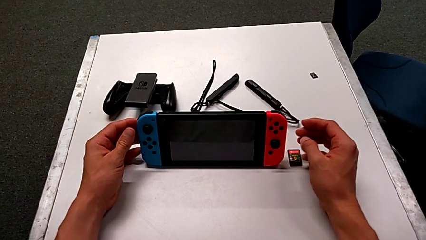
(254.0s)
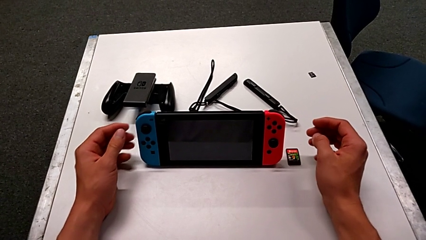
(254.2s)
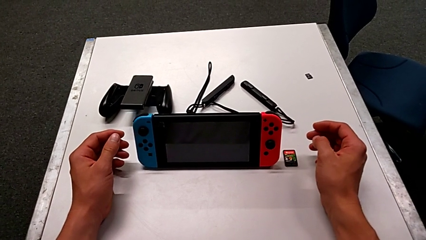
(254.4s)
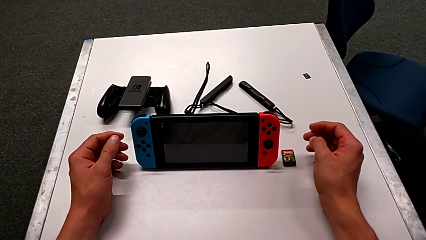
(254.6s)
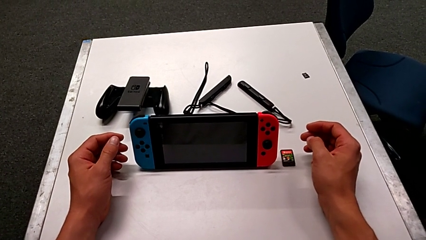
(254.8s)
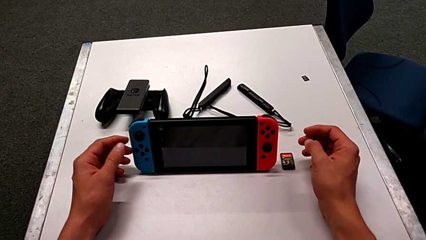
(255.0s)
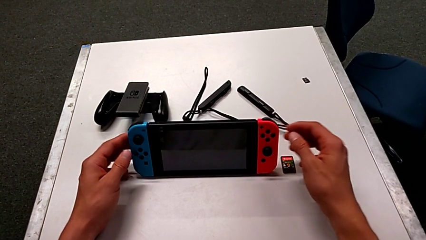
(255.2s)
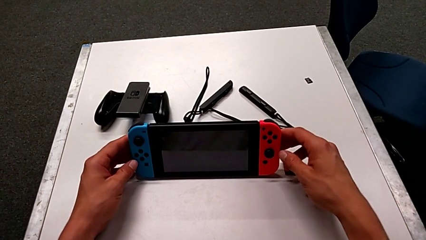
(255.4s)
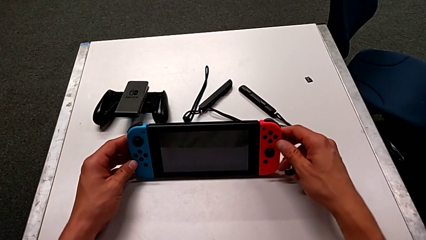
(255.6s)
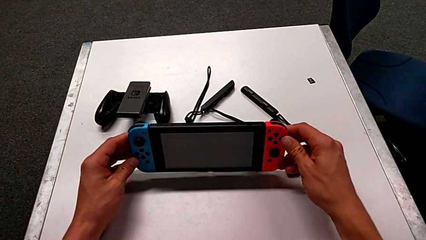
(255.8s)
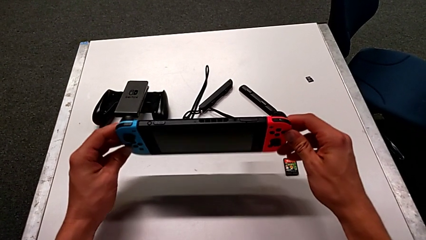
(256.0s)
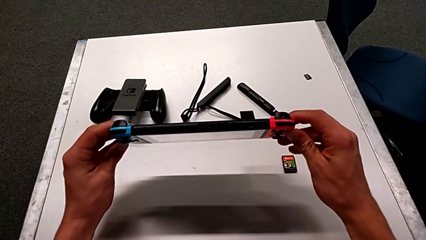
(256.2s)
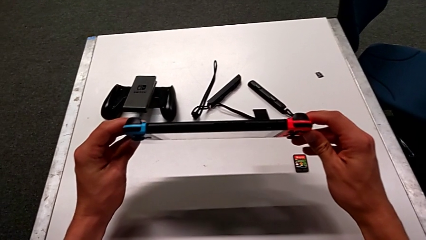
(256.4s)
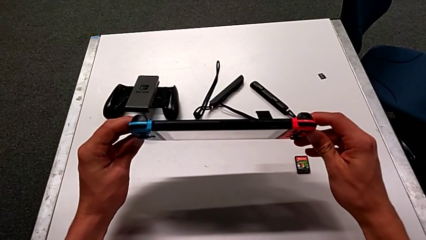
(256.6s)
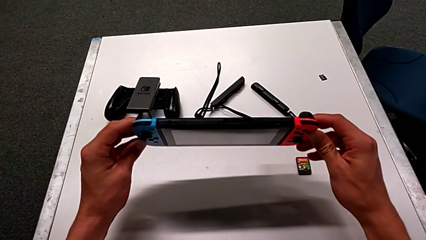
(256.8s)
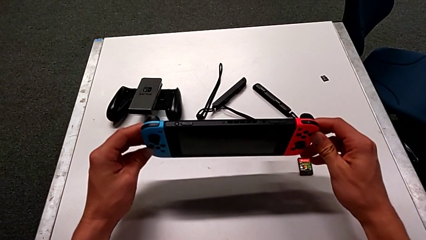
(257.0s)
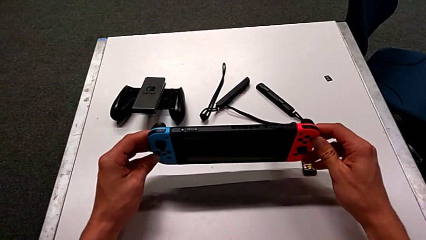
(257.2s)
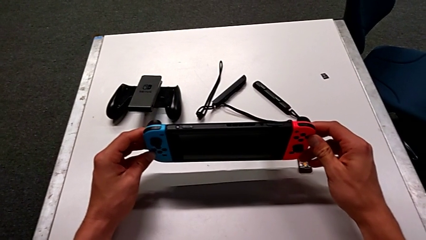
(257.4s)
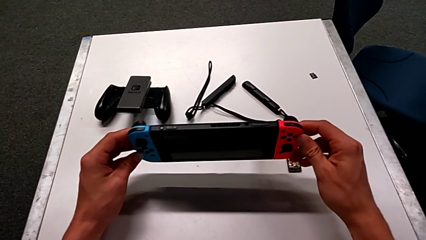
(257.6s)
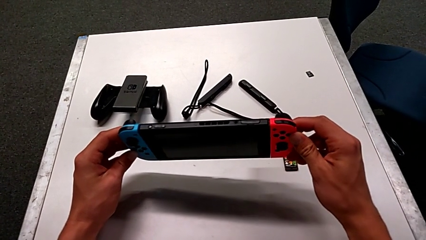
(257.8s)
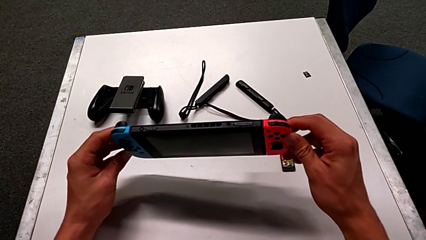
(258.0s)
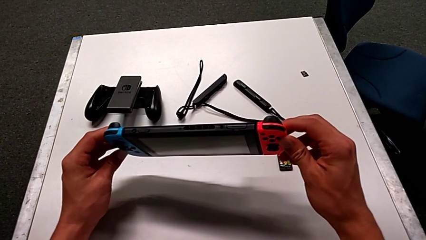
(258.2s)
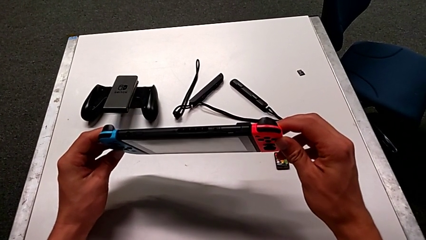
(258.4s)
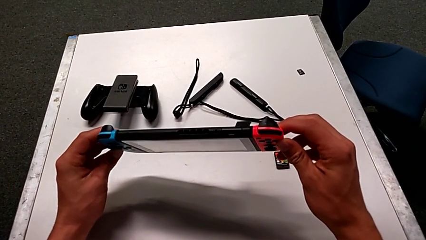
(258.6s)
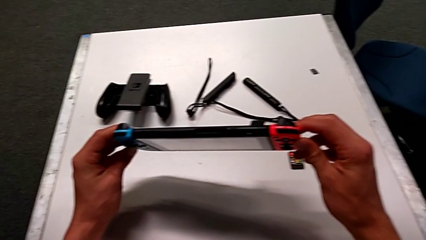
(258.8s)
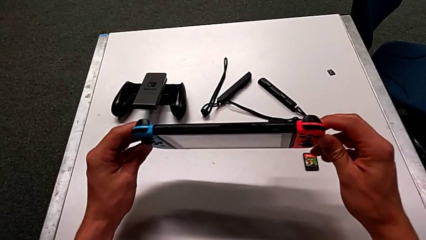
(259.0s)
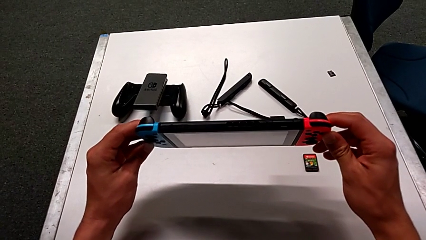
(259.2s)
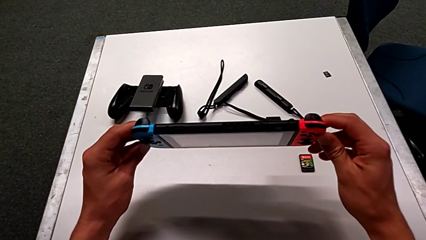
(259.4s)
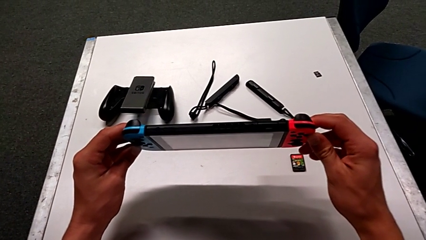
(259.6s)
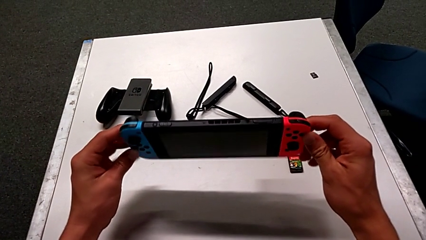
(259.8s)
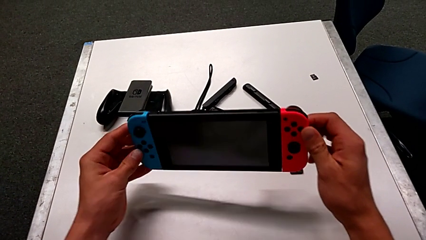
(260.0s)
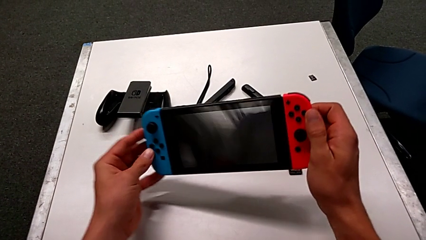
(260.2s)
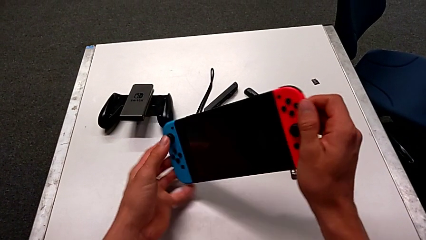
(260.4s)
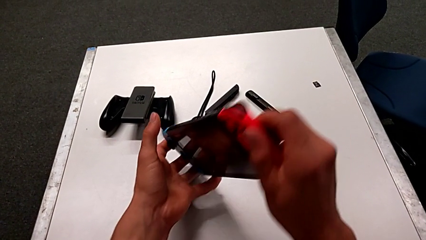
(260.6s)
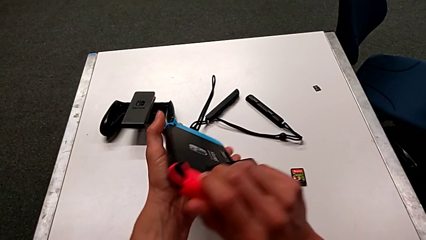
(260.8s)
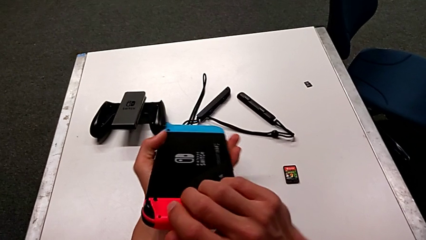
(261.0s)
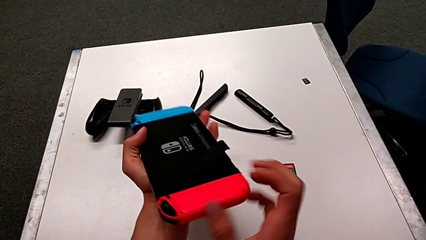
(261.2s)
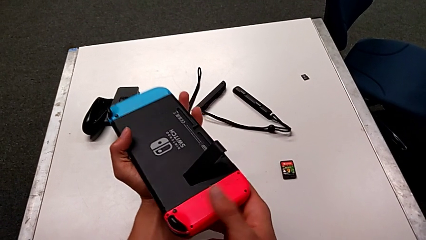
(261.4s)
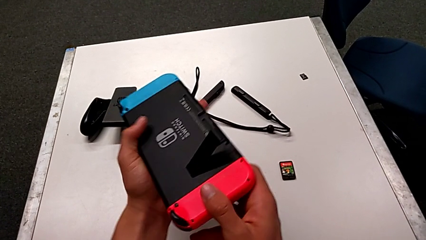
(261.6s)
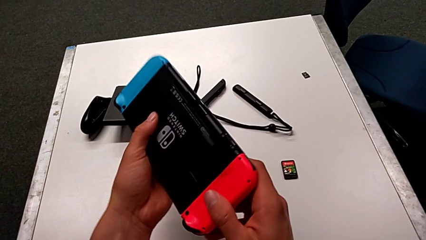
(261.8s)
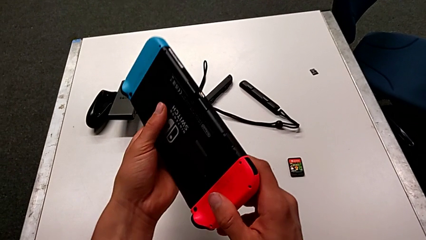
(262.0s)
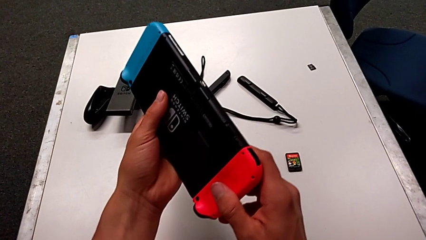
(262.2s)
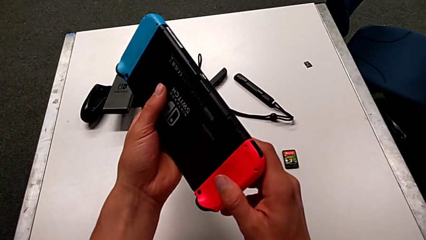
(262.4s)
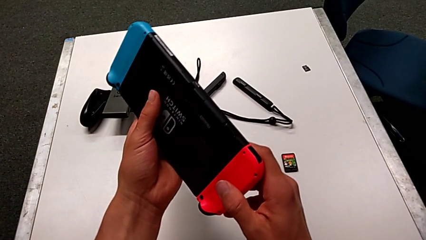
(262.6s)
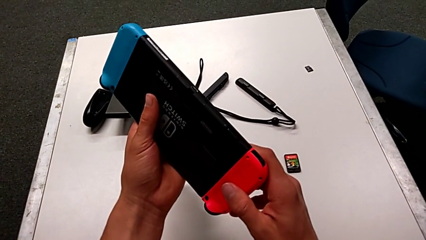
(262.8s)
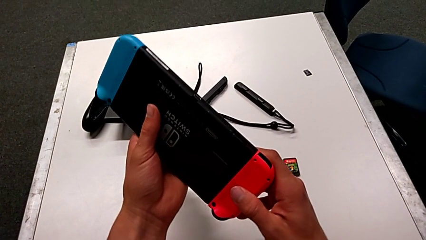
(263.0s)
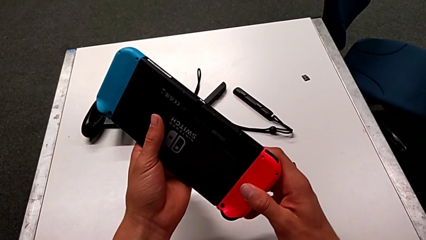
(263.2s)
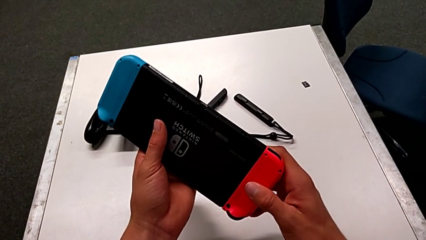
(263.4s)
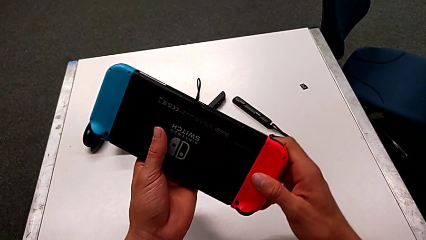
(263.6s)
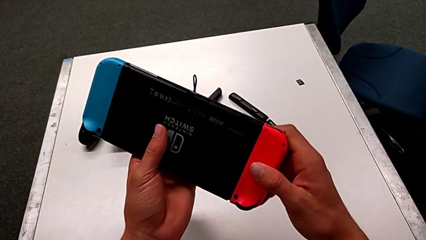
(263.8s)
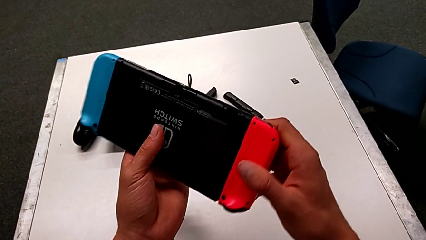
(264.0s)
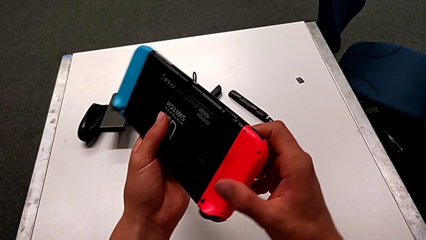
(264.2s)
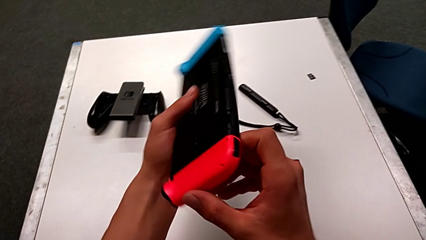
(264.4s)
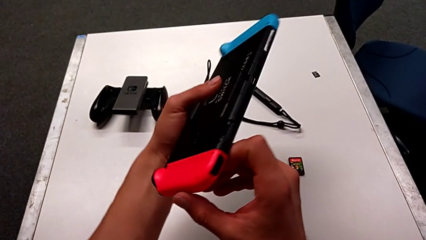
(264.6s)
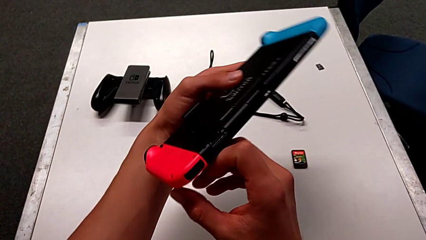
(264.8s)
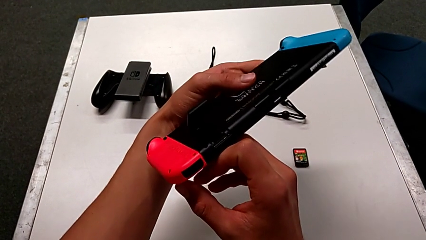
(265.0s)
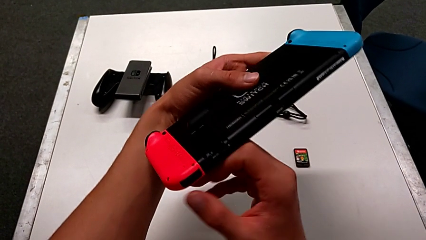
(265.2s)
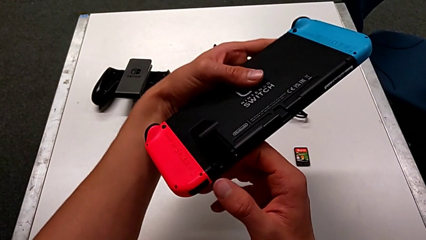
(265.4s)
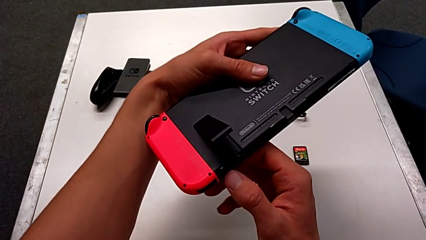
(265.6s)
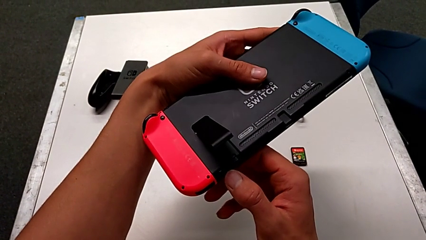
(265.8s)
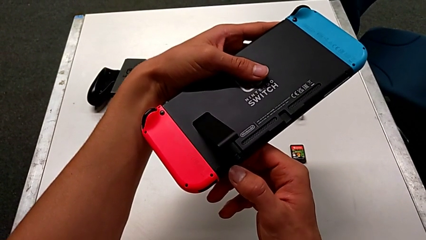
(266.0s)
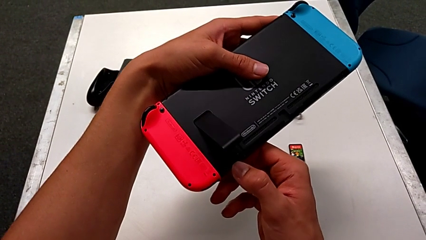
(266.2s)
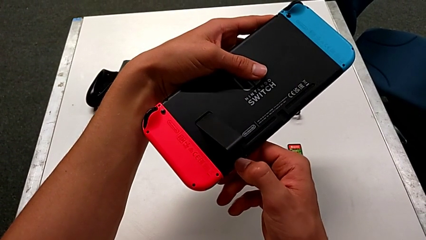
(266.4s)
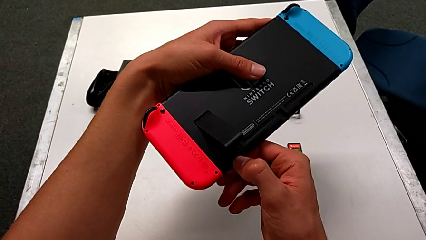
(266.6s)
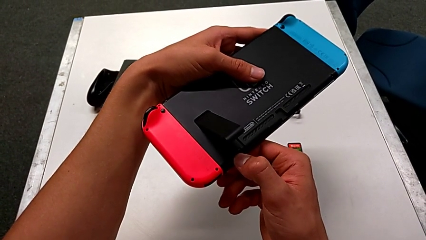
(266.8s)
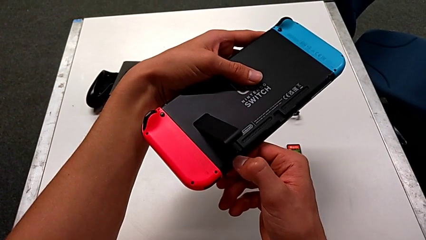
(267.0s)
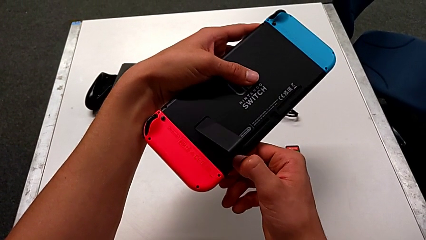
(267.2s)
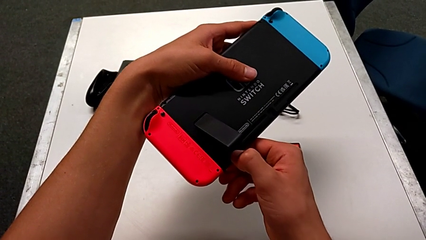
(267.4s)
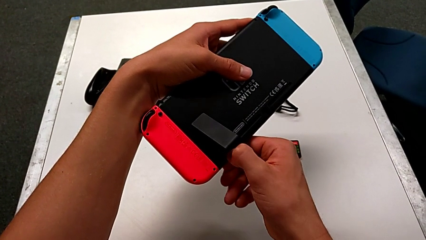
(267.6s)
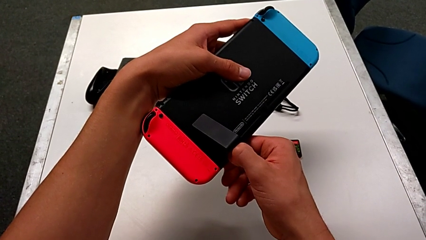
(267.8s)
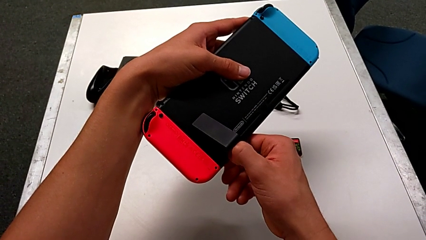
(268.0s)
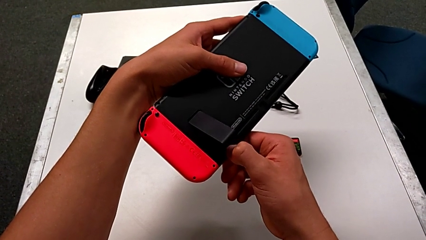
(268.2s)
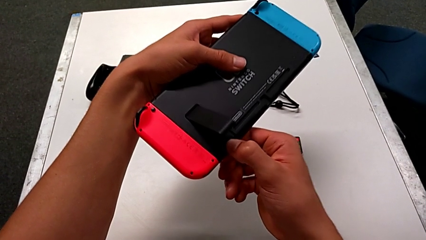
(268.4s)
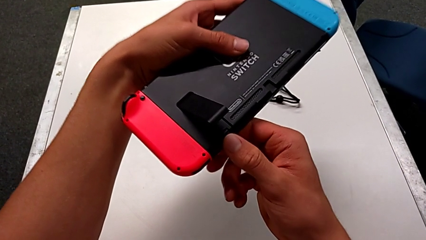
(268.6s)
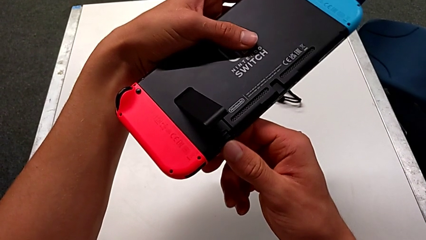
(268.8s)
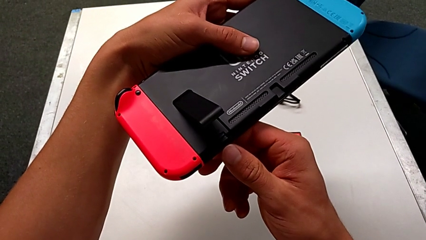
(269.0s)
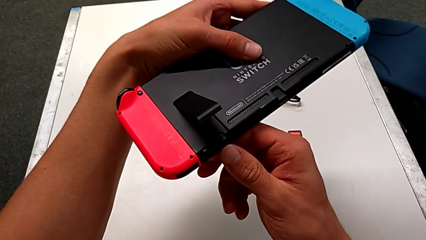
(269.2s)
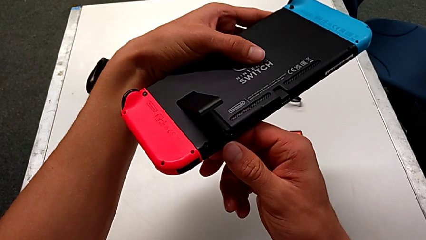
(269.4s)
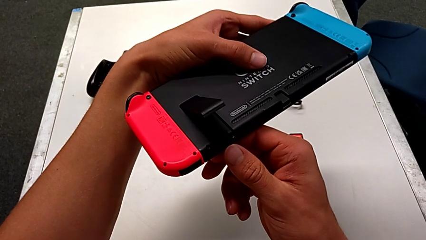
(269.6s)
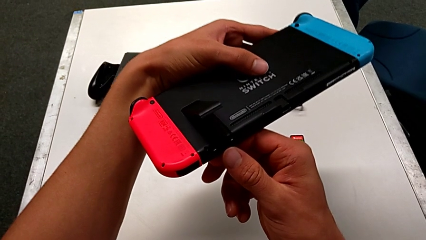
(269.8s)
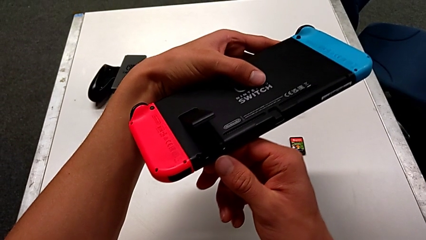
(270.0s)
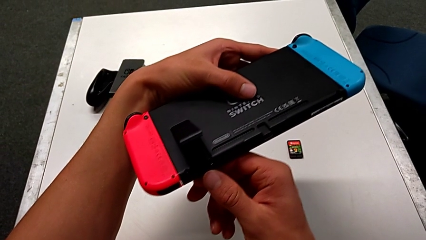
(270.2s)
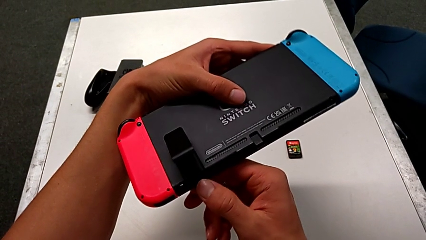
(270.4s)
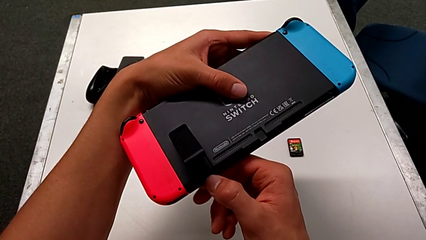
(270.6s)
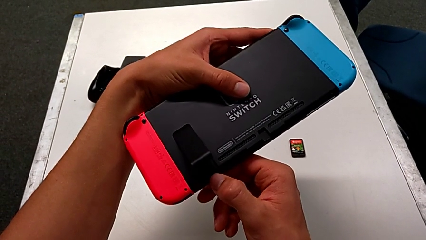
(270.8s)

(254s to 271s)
The camera wearer is exchanging the SD card of the Nintendo Switch. They hold the Nintendo Switch, rotate it and wrongly push the SD card, not pushing strongly enough.
